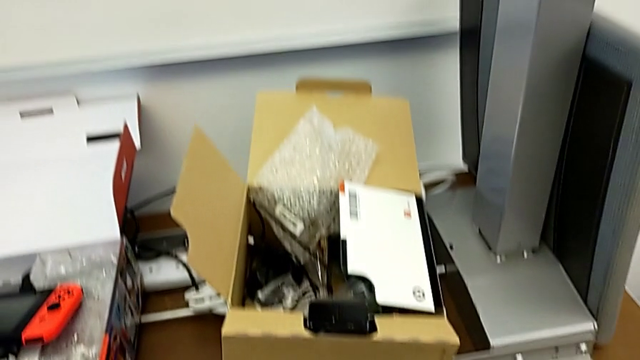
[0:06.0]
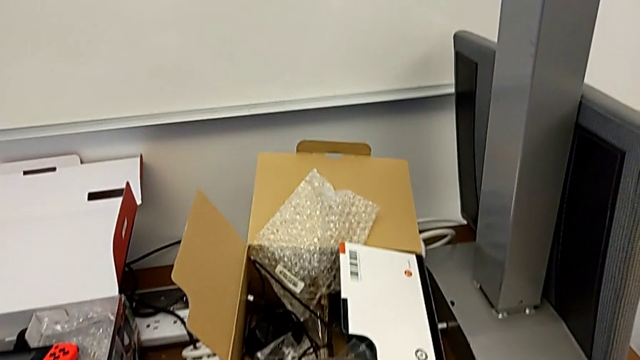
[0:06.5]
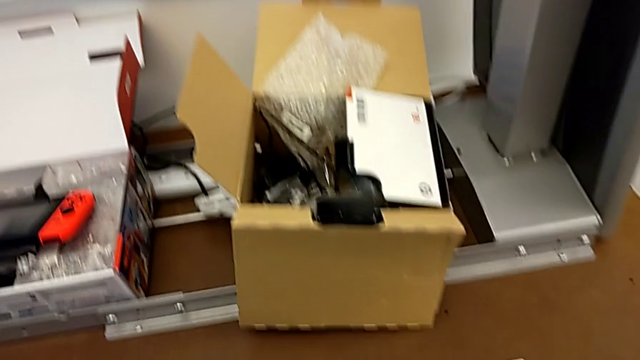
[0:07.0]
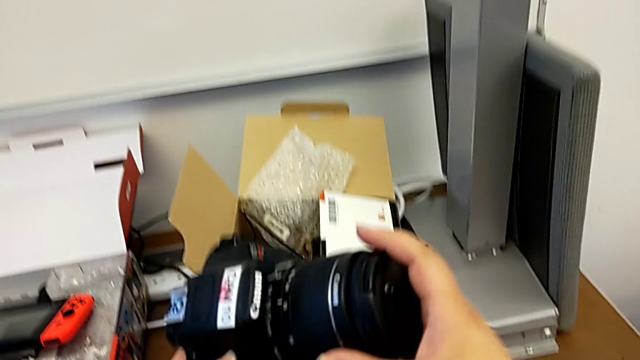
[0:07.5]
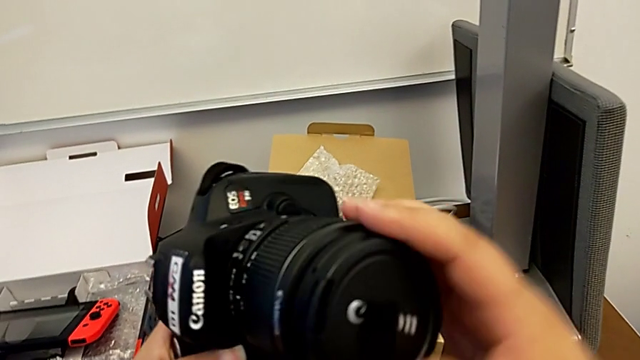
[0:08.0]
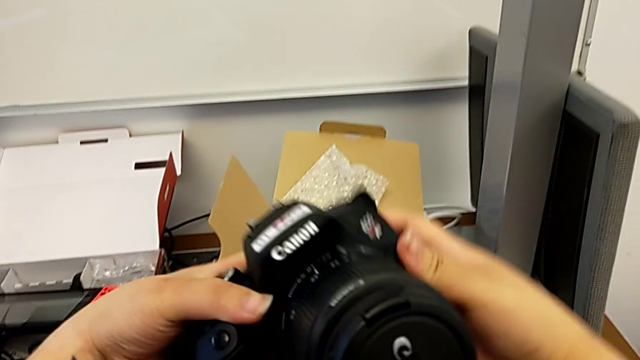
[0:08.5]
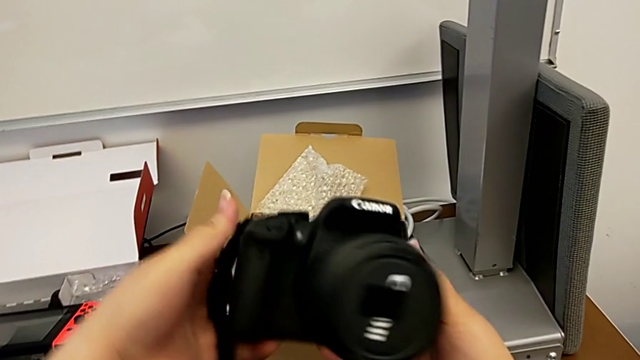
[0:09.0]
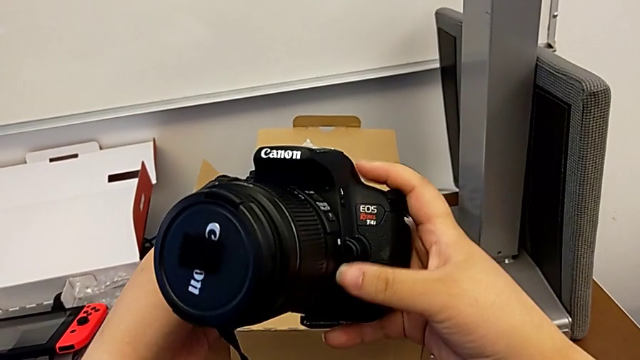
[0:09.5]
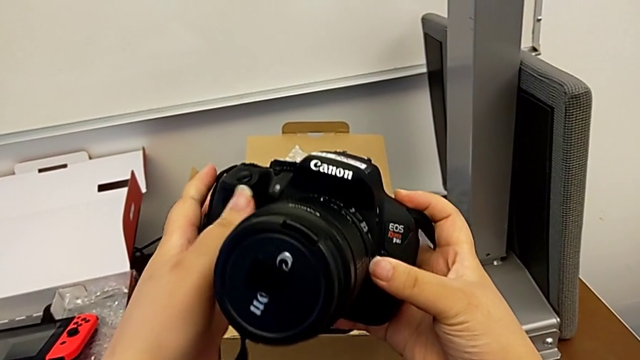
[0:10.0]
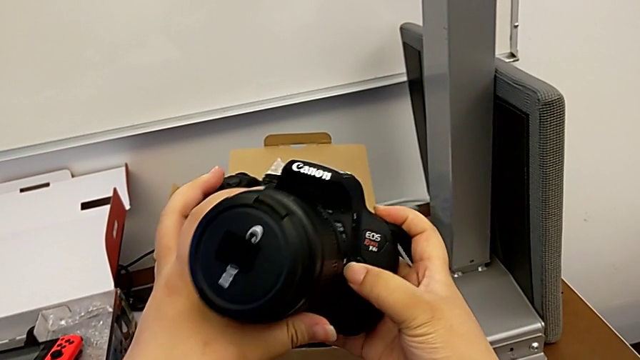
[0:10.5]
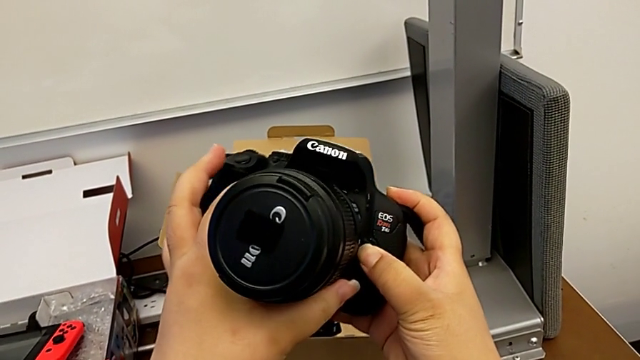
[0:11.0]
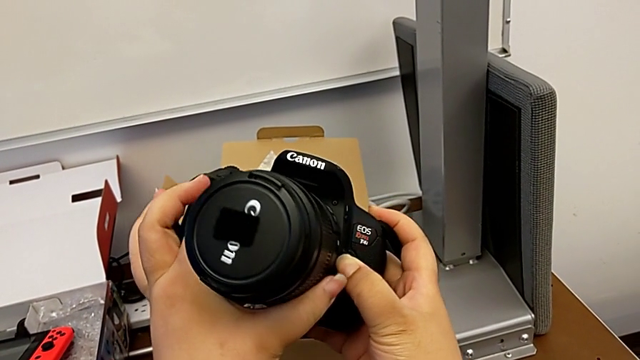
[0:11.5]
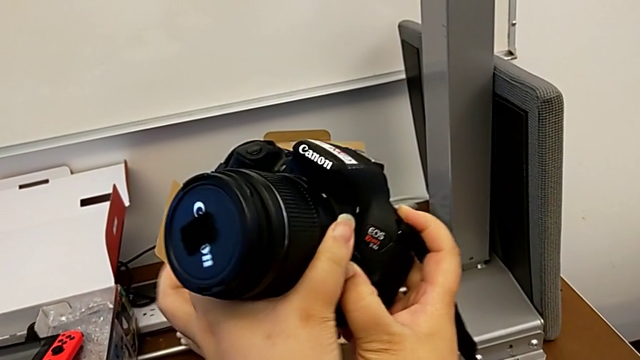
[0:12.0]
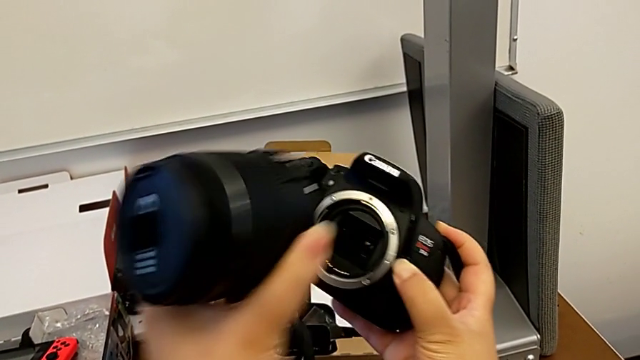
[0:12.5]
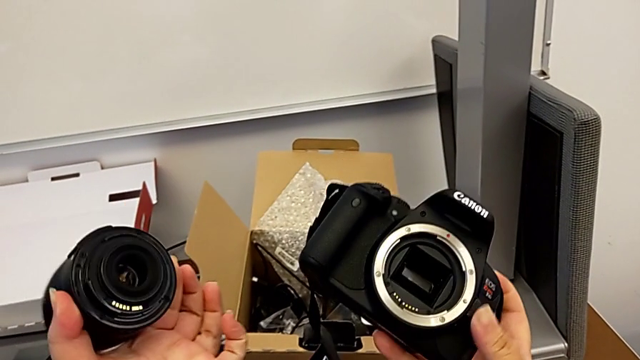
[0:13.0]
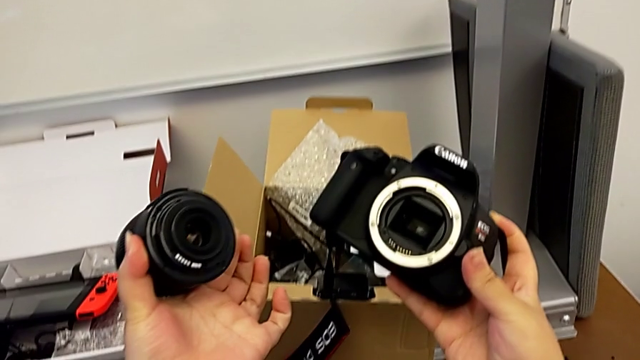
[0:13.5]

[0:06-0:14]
The camera wearer detaches the lens off of the camera. They lift the DSLR, inspect it, press the release button, rotate the lens and withdraw it.

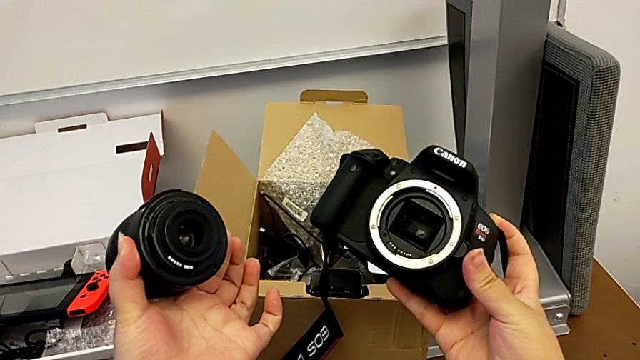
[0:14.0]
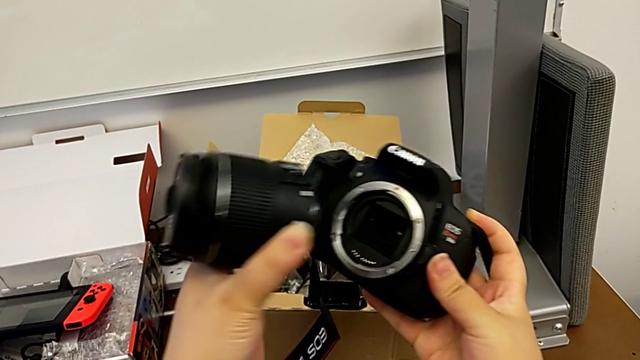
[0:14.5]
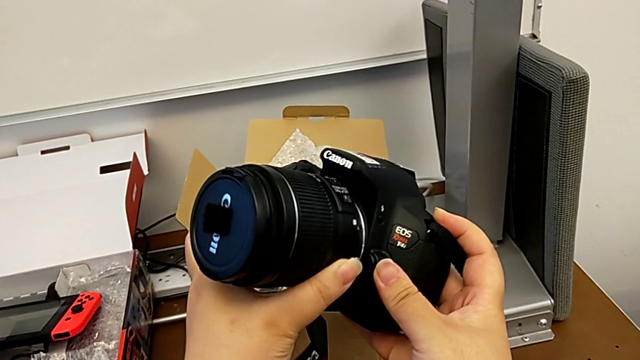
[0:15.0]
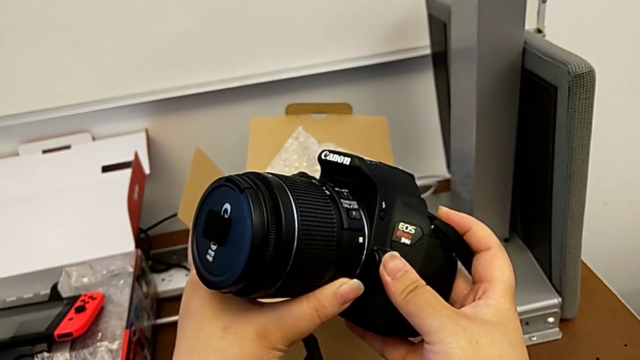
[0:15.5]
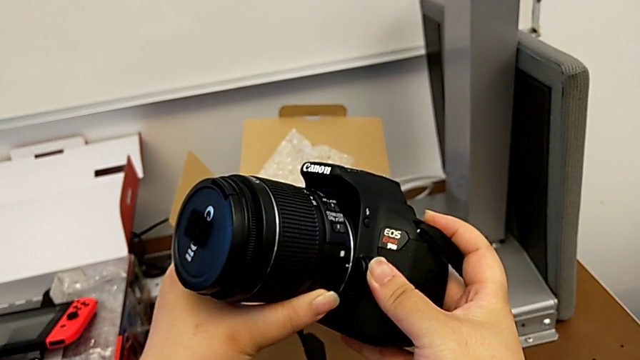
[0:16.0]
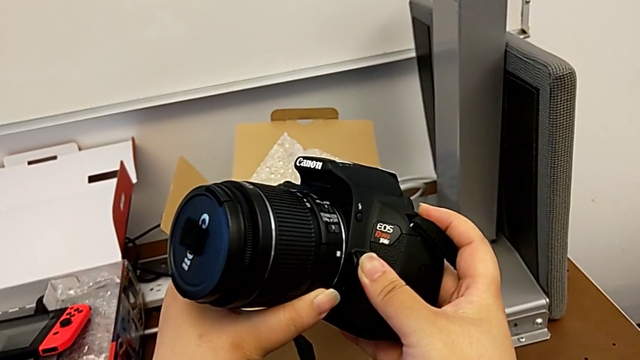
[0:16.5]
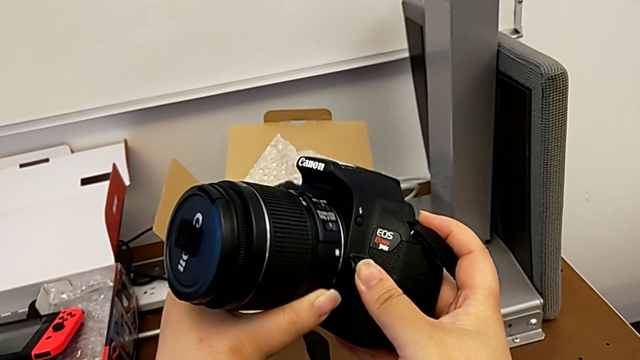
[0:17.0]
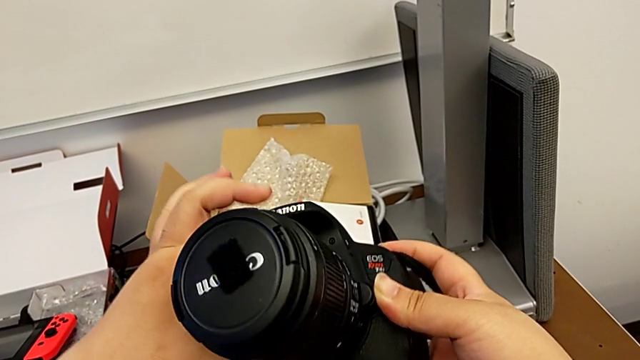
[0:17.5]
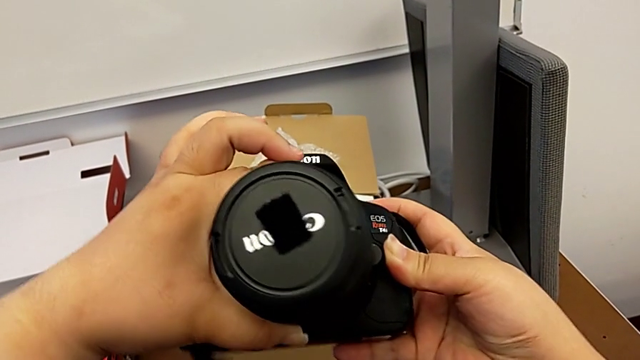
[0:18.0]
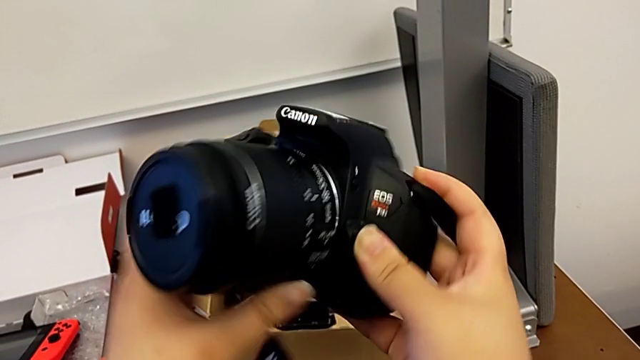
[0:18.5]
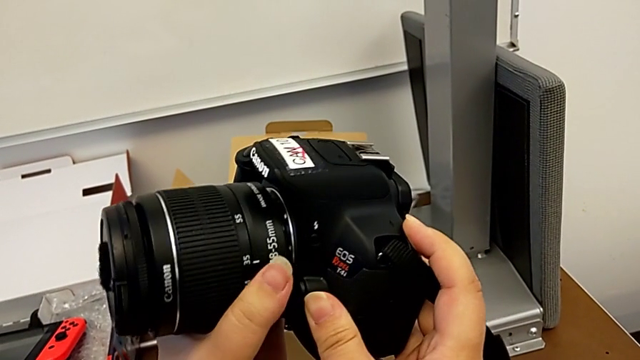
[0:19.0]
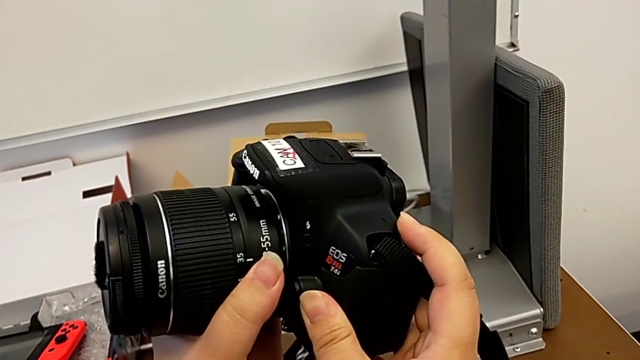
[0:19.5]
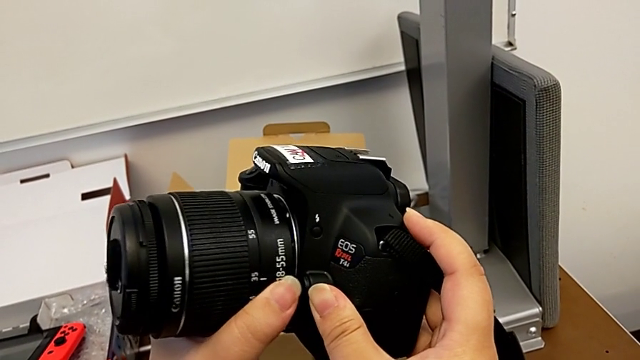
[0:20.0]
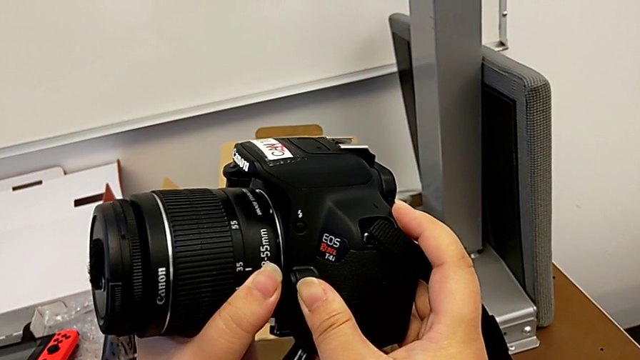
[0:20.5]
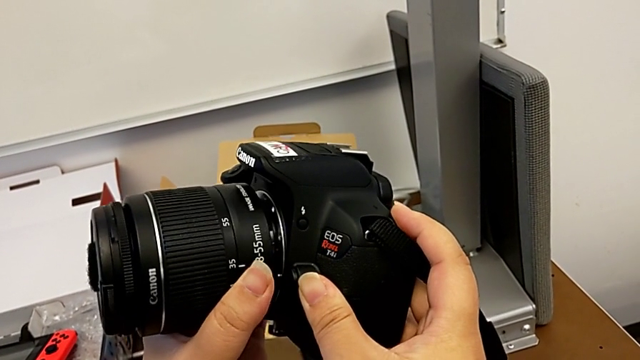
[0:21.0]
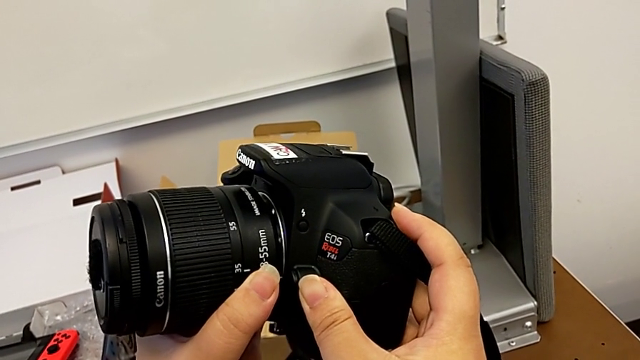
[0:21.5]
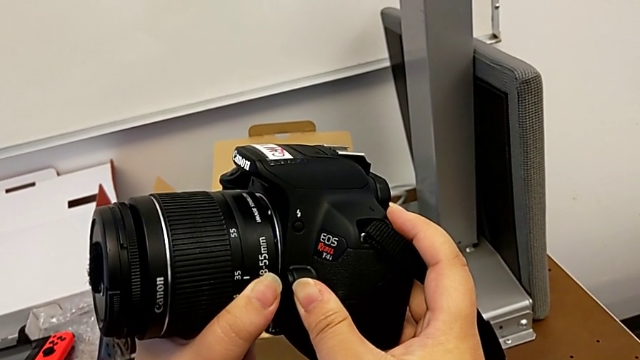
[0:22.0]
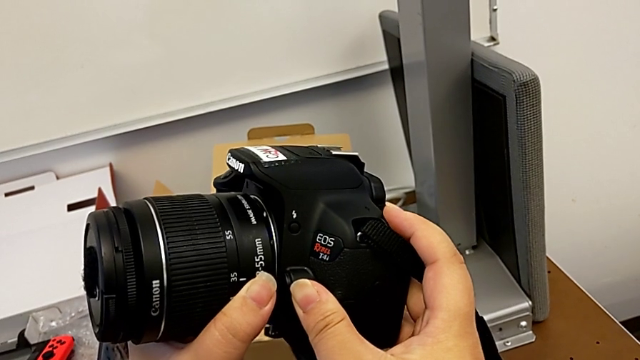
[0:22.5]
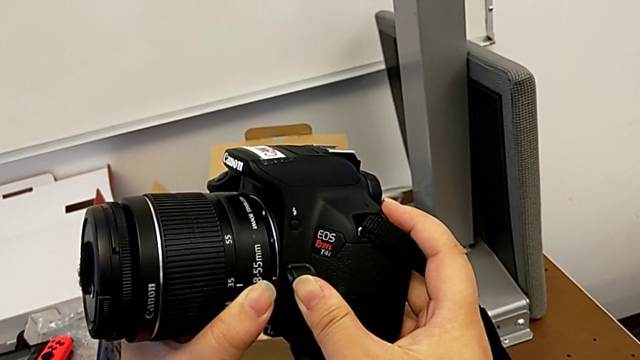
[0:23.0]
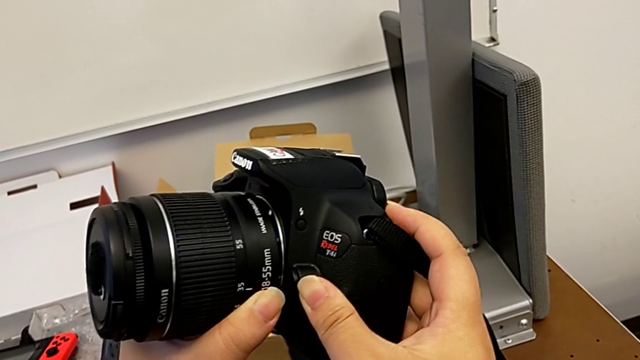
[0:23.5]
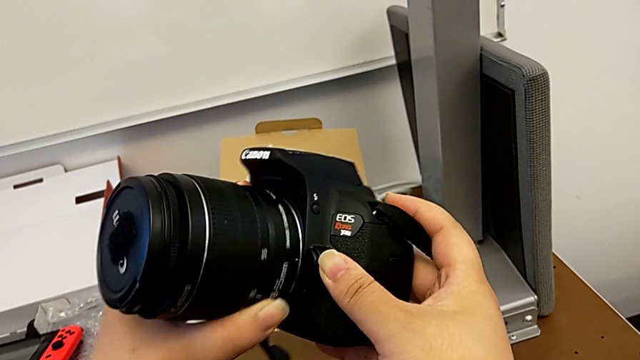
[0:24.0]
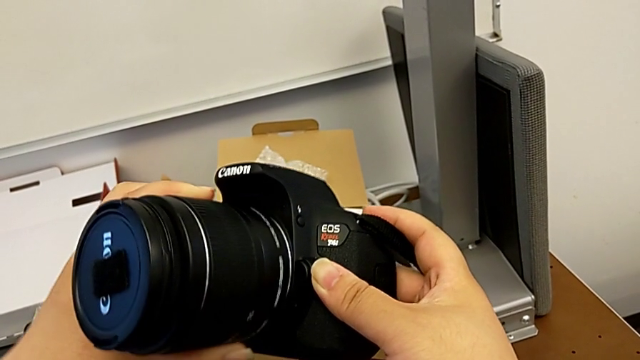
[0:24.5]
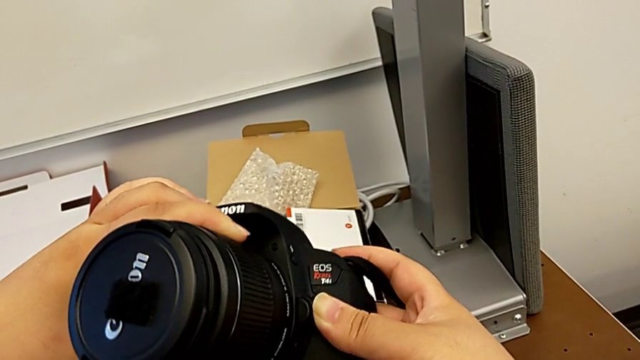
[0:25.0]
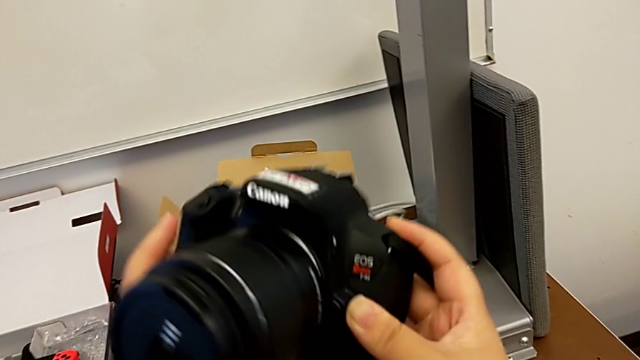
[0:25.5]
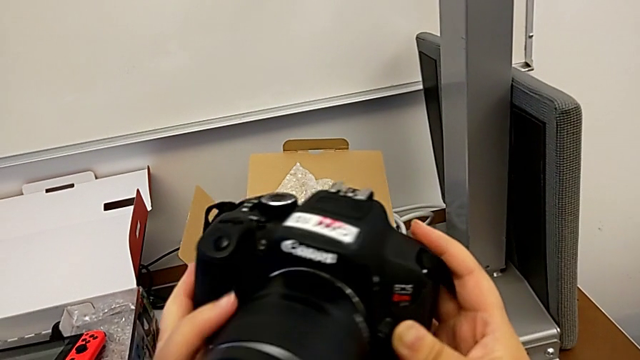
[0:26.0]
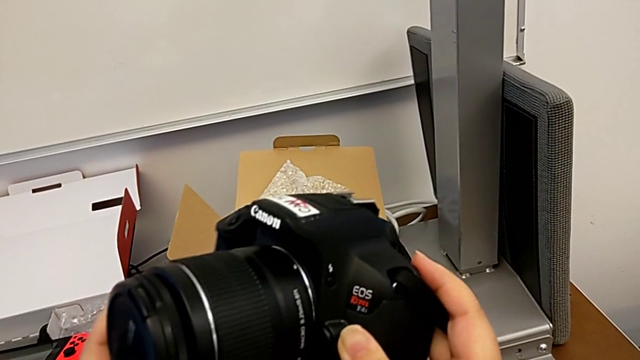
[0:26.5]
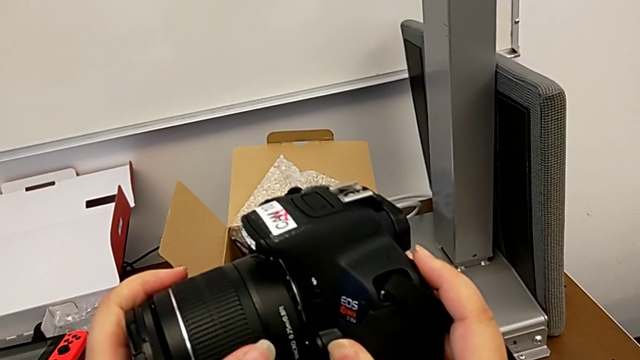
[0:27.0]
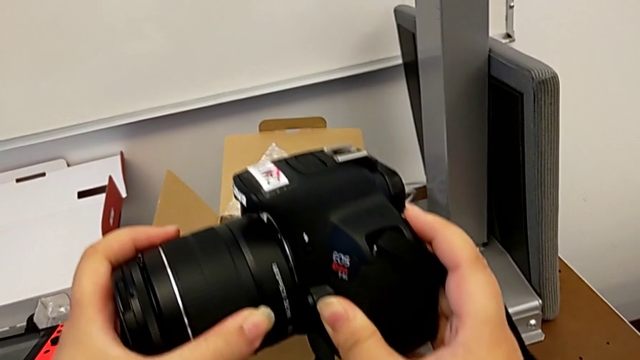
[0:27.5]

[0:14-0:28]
The camera wearer is detaching the lens to the camera. They insert the lens, wrongly align it and begin to align it.
